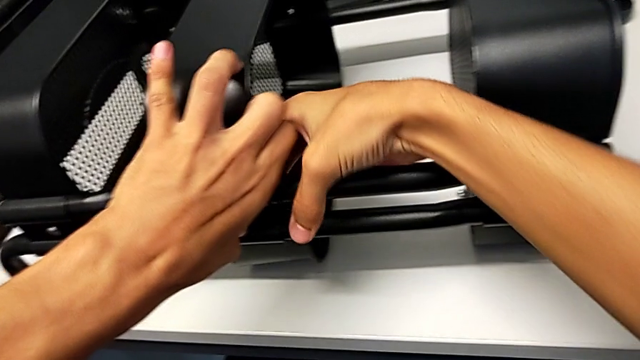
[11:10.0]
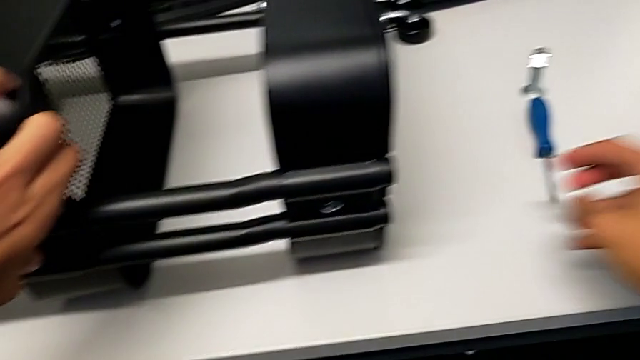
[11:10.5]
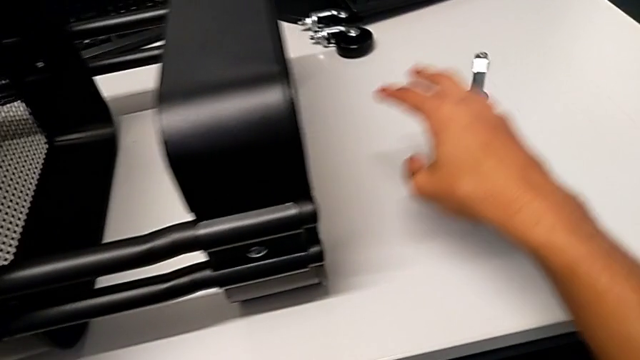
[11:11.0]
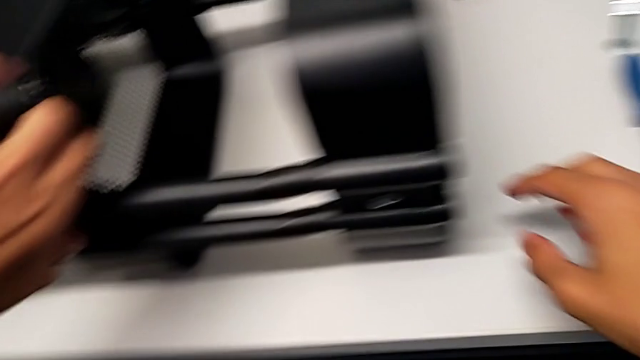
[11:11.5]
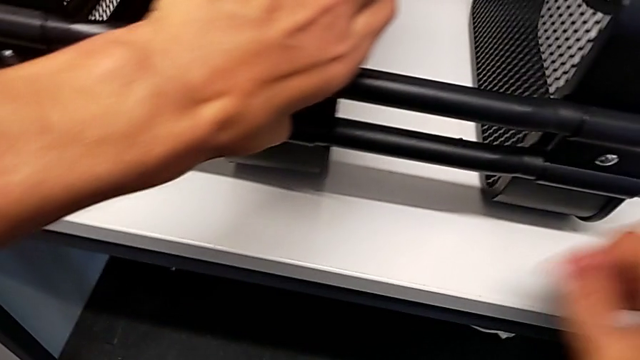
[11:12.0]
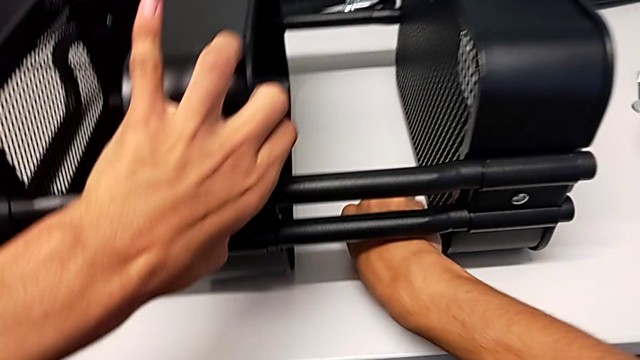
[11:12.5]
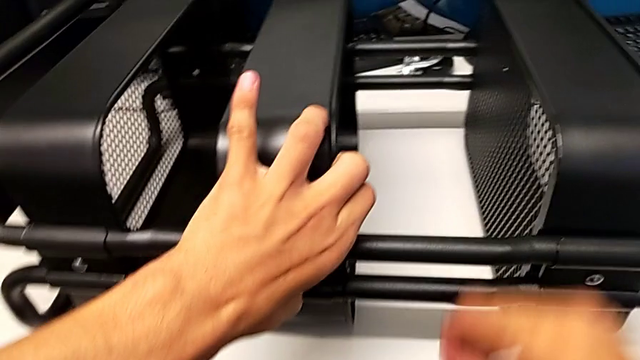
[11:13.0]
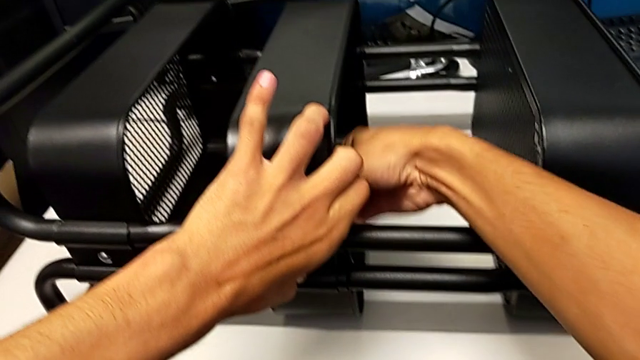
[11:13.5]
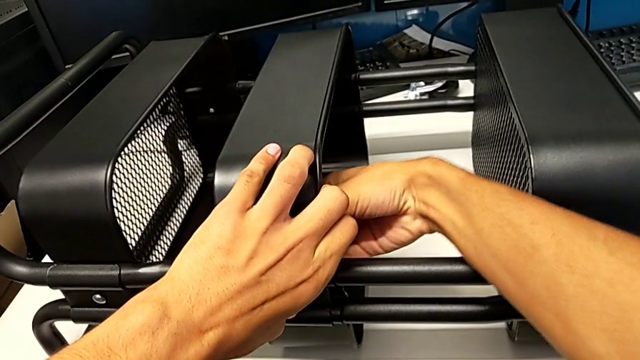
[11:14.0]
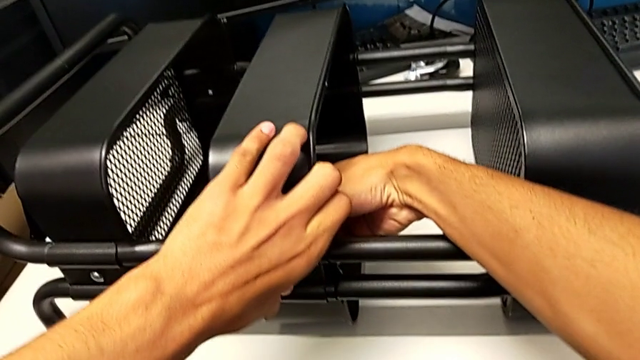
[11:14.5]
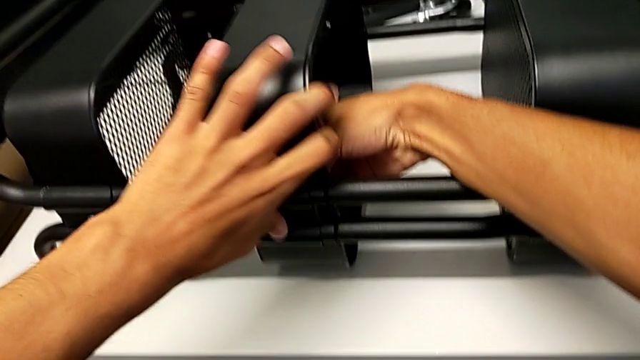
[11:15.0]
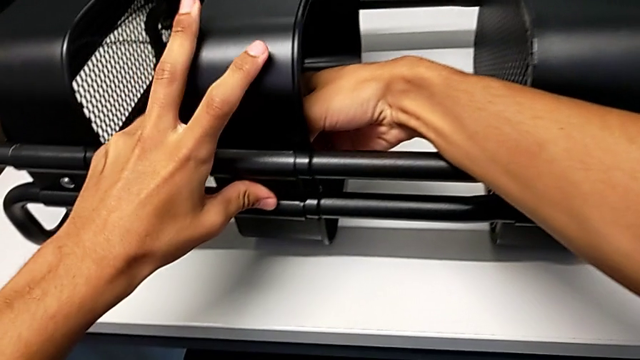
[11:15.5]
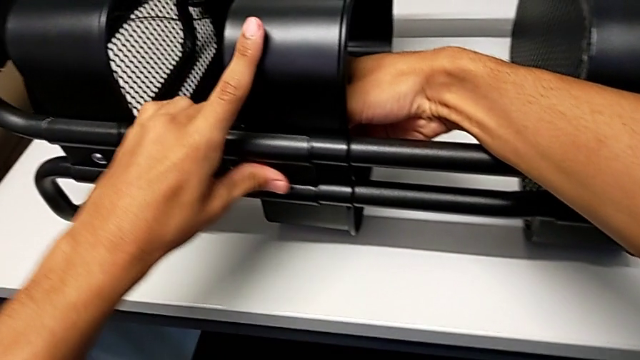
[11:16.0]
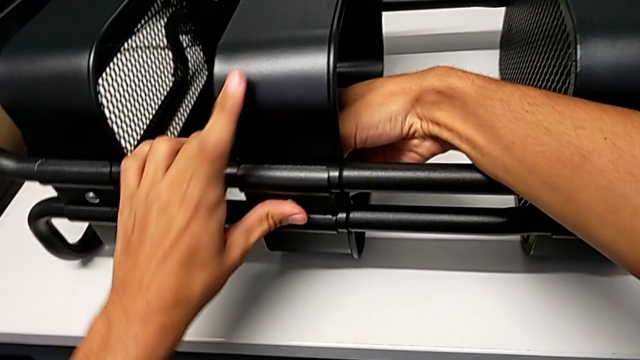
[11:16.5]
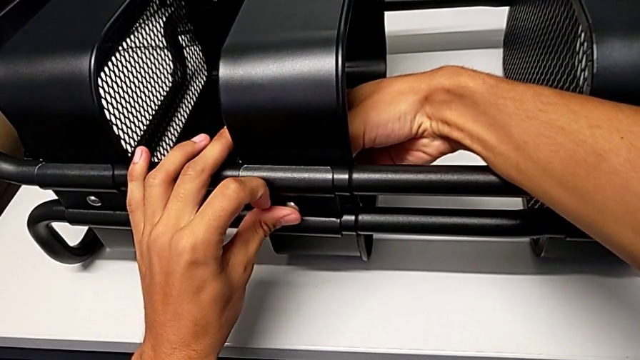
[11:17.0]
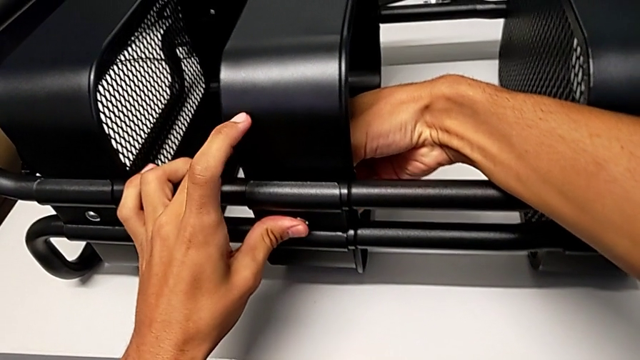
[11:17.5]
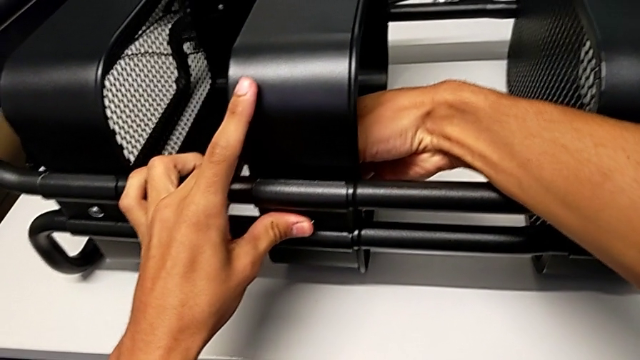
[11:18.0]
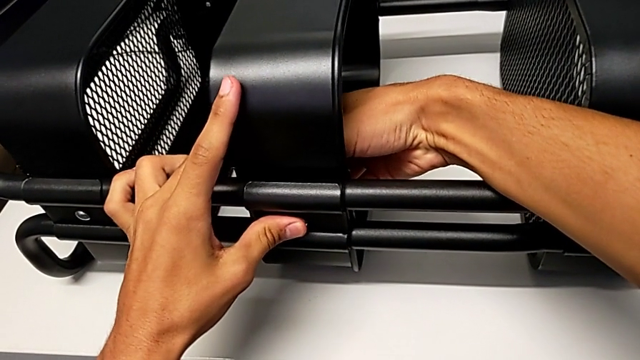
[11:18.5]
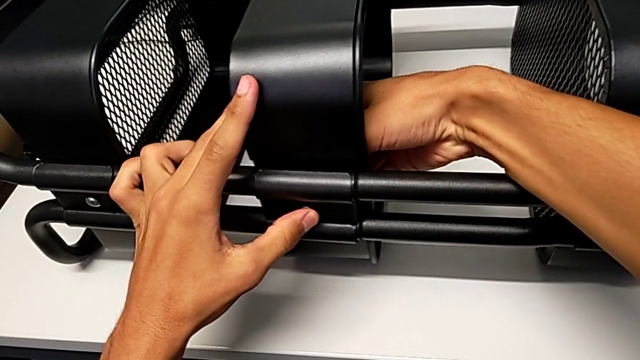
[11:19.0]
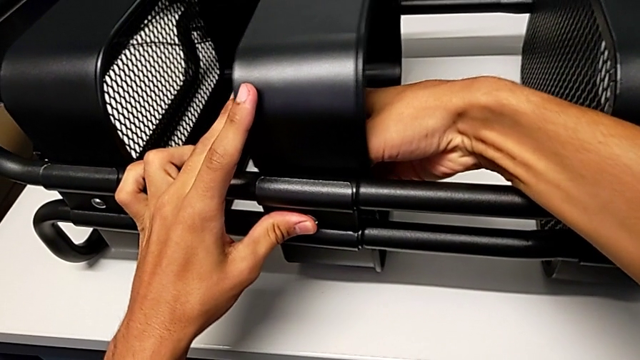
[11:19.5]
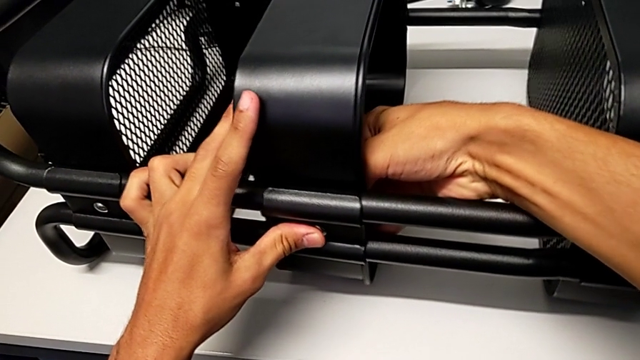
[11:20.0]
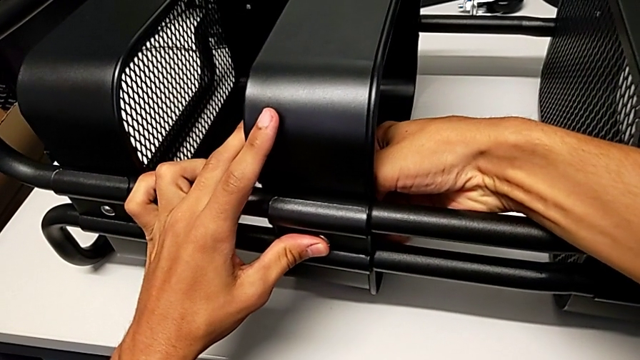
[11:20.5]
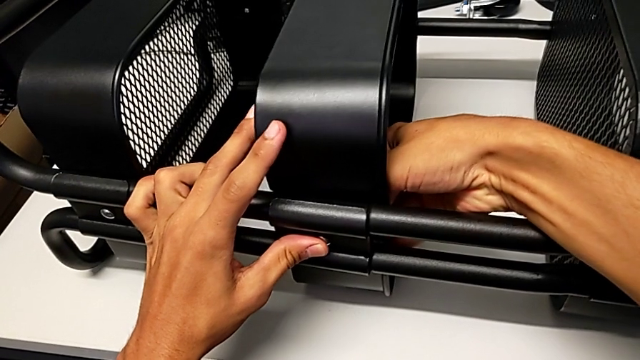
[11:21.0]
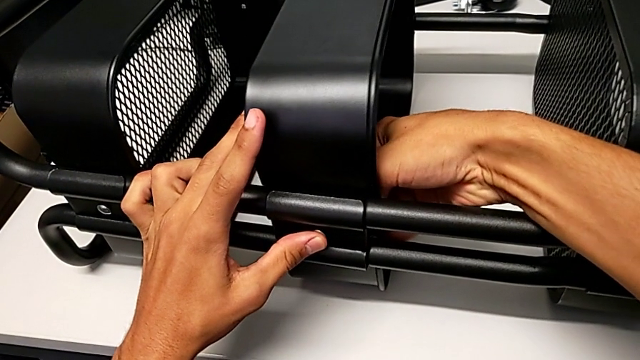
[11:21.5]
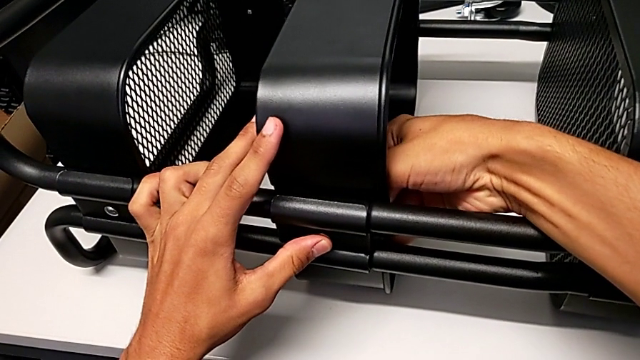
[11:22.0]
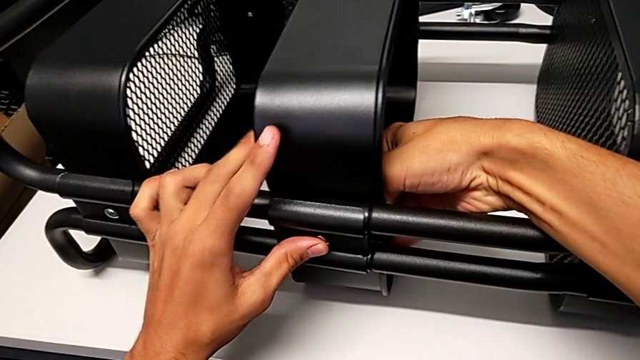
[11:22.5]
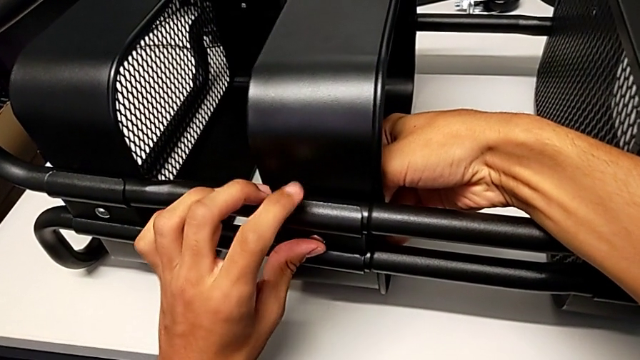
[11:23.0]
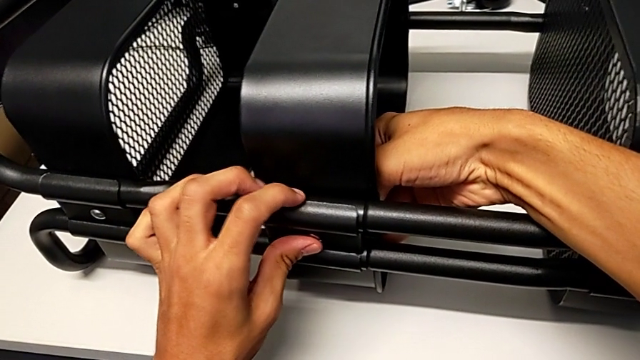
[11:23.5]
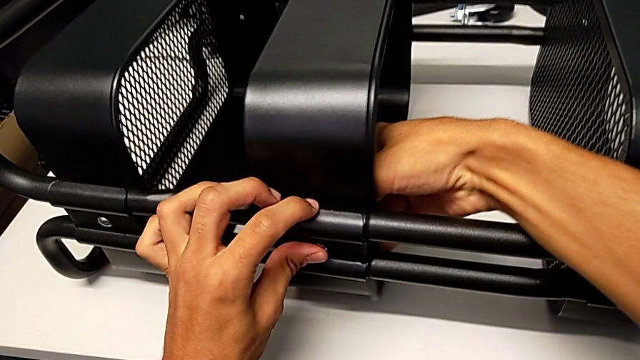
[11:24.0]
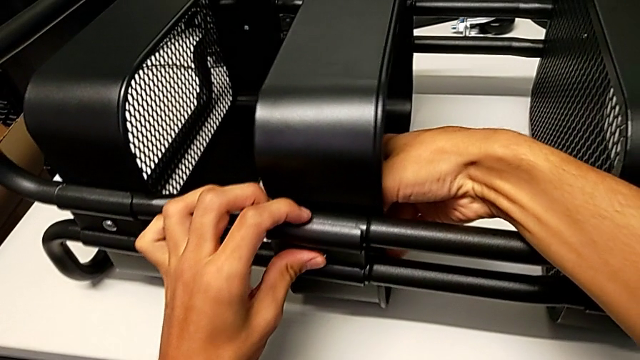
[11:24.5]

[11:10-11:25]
The camera wearer is screwing the middle tray onto the base of the shelf. They grab the hexagon cap nut, insert it and begin to align the bracket.

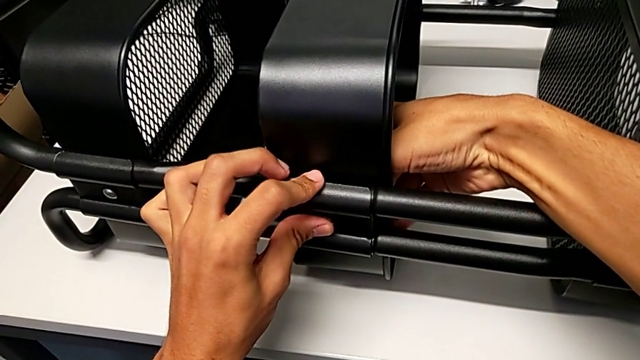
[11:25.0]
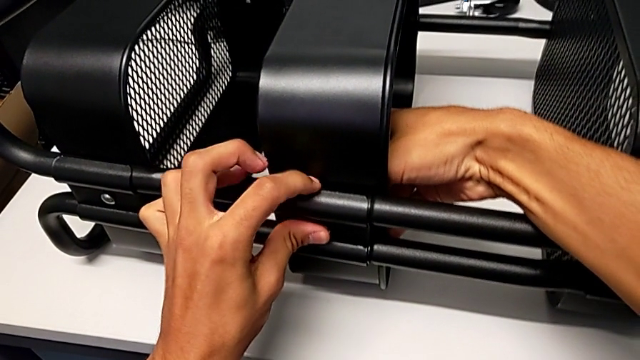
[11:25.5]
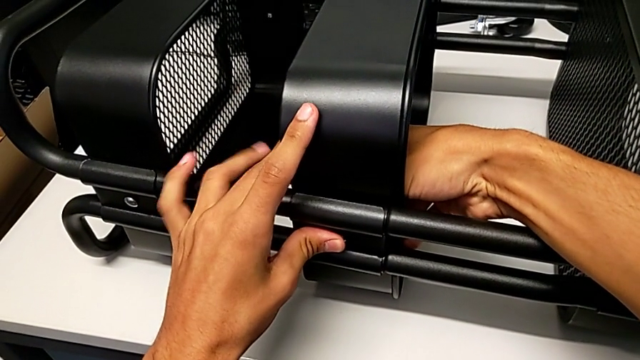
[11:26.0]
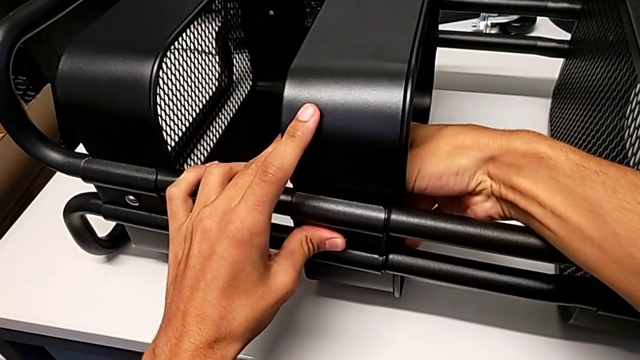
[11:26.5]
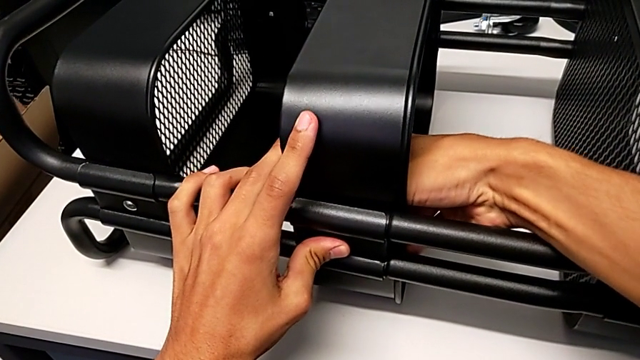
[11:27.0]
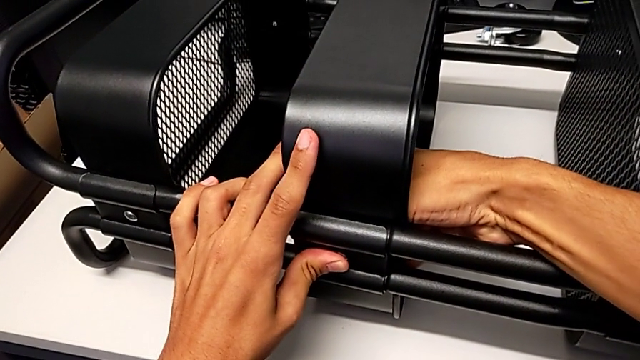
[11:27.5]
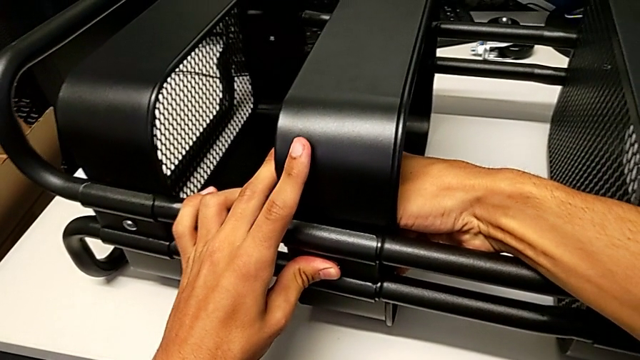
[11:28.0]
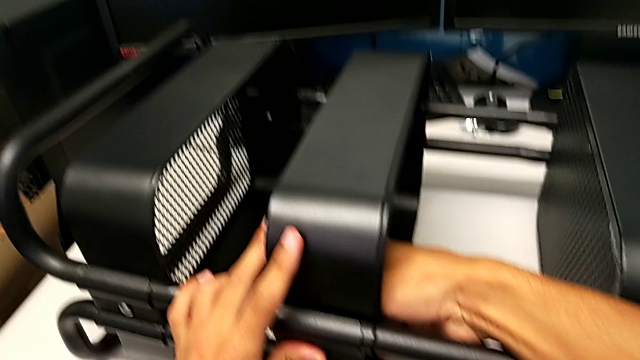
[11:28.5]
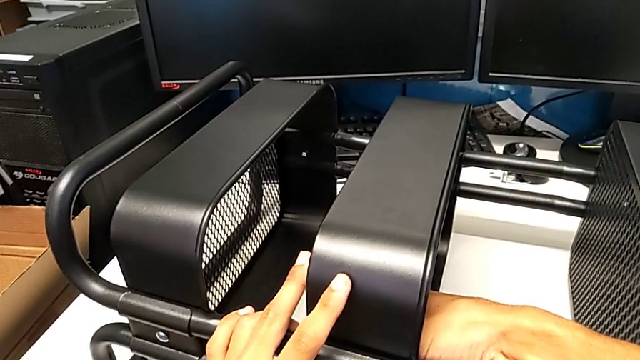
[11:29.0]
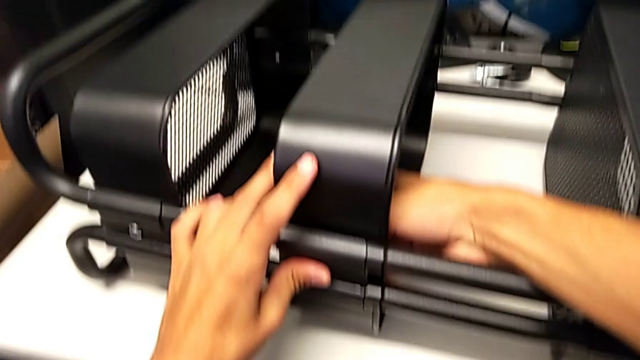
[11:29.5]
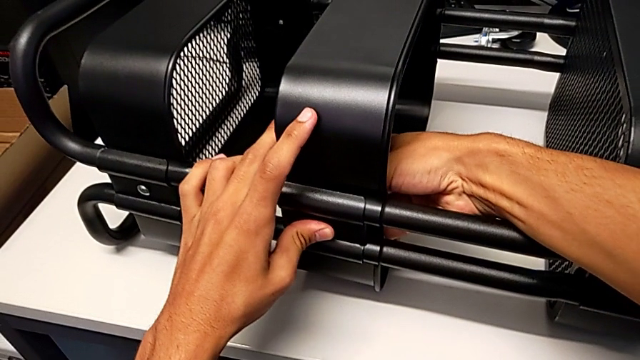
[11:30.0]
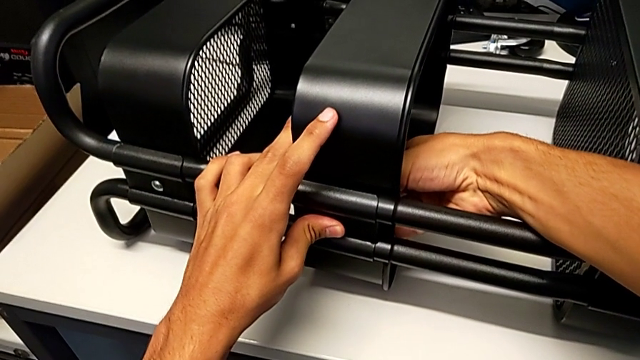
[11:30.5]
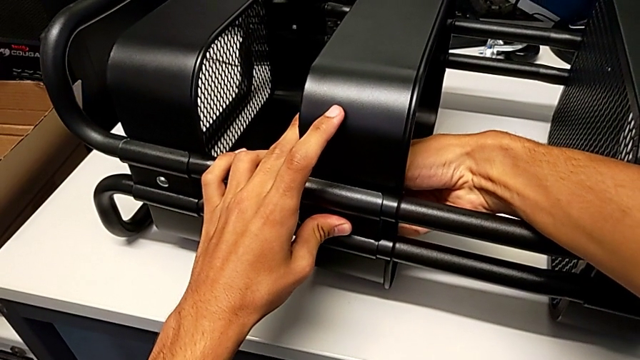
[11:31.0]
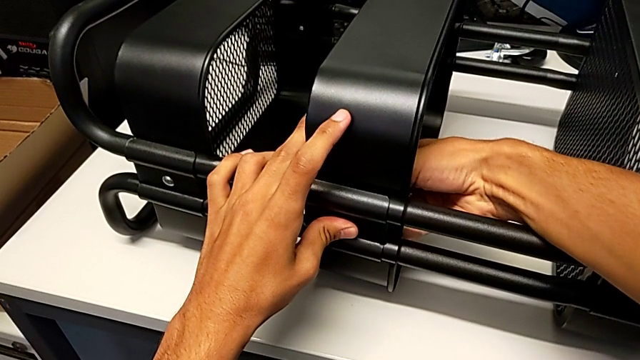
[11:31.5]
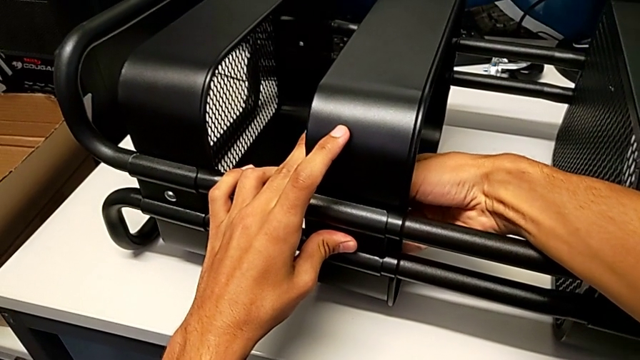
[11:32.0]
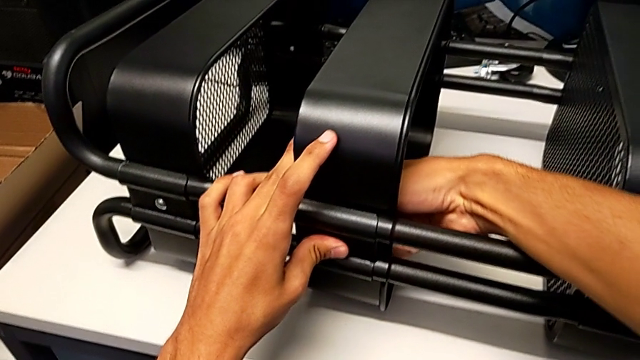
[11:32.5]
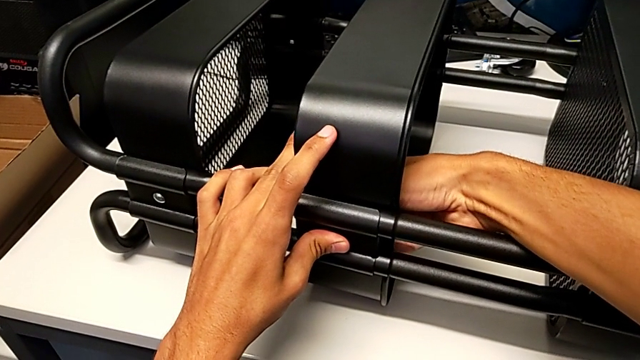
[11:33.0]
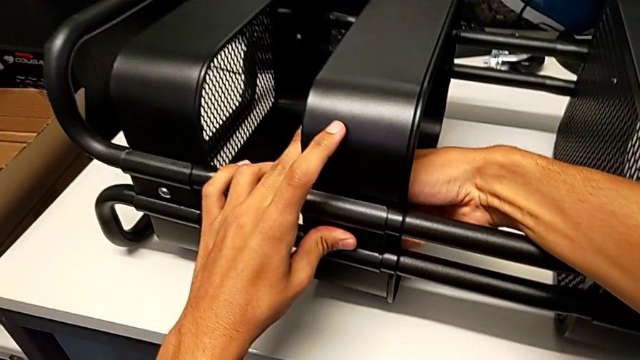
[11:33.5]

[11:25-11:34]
The camera wearer is screwing the middle tray onto the base of the shelf. They keep aligning the bracket and begin to screw the hexagon cap nut.
